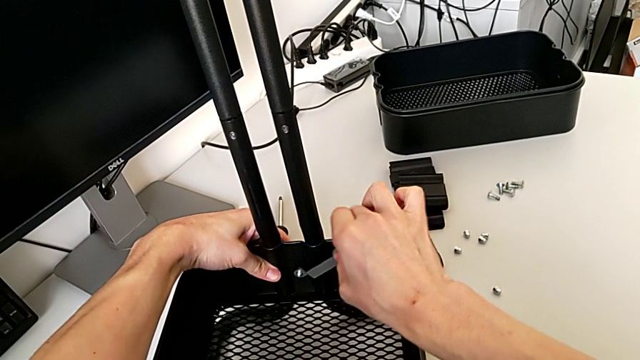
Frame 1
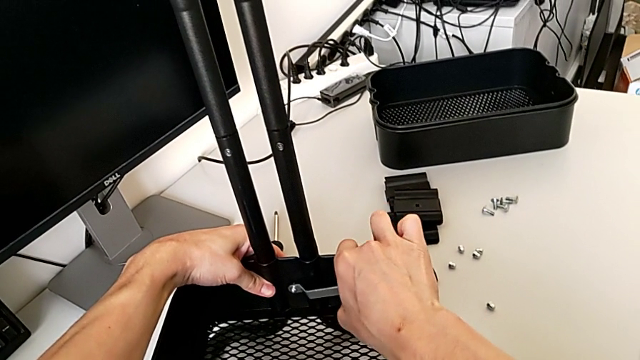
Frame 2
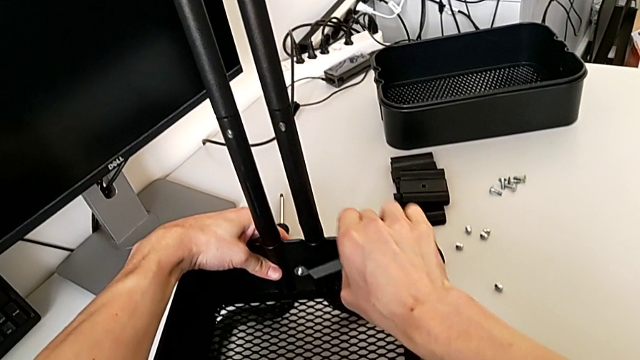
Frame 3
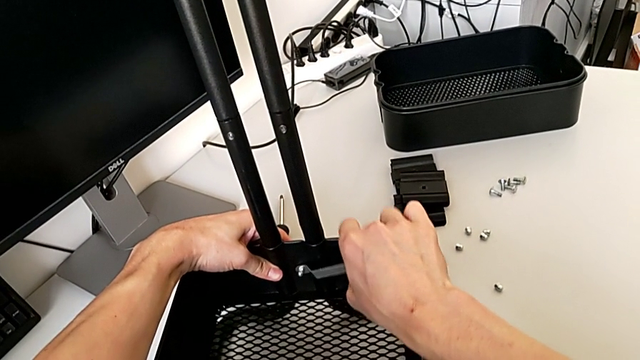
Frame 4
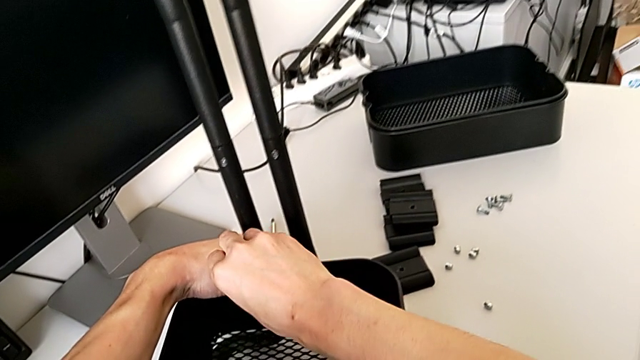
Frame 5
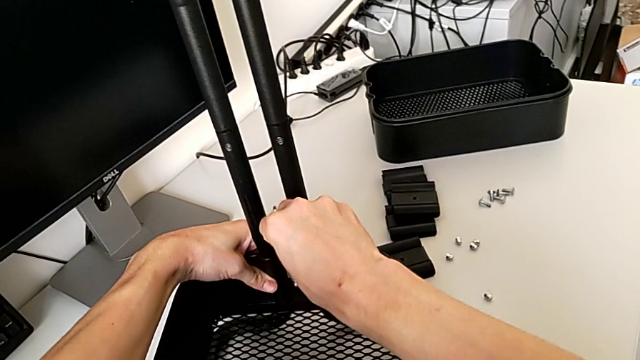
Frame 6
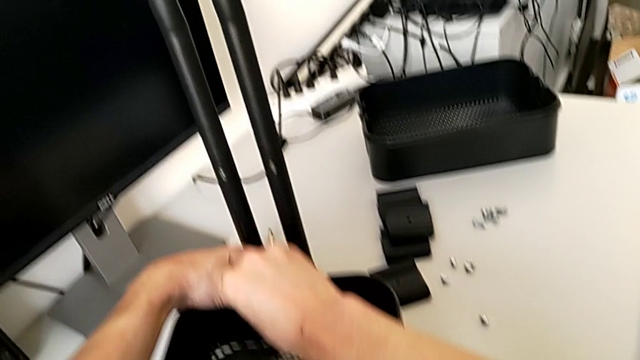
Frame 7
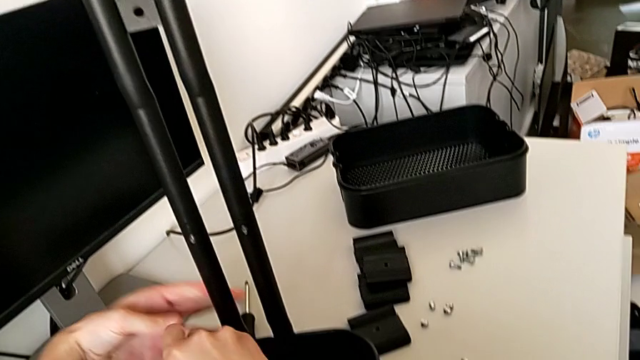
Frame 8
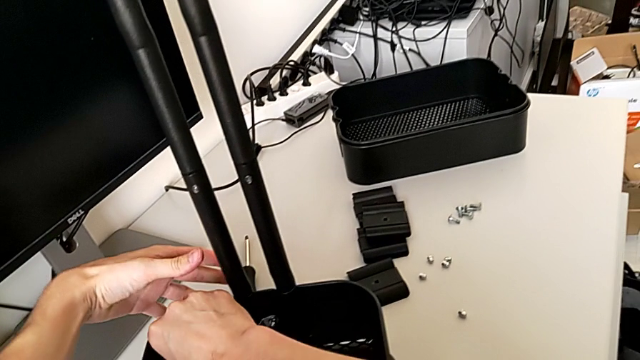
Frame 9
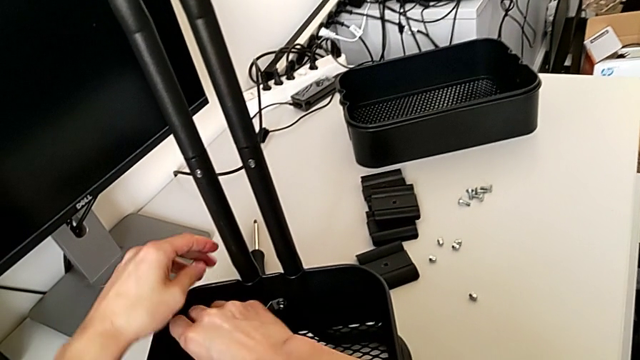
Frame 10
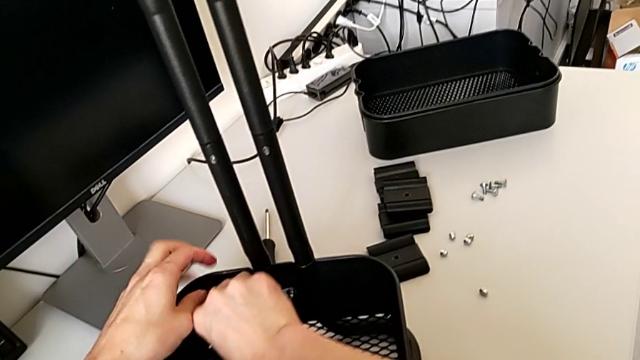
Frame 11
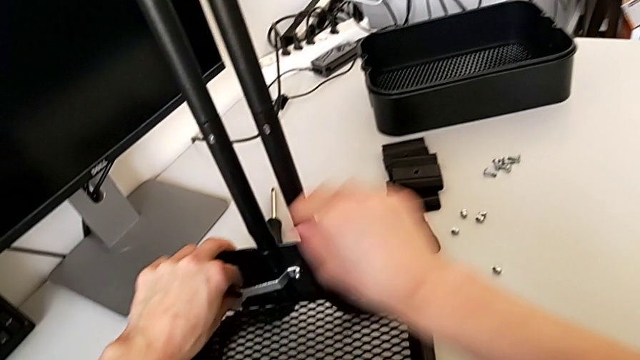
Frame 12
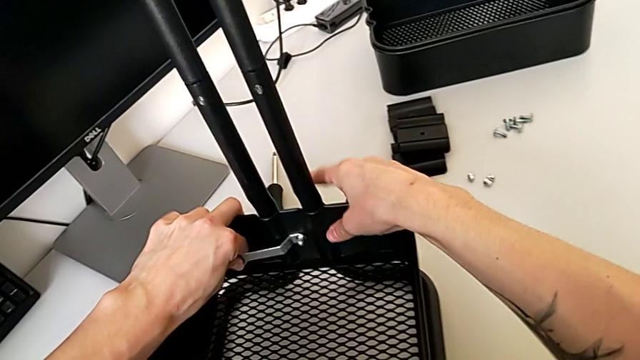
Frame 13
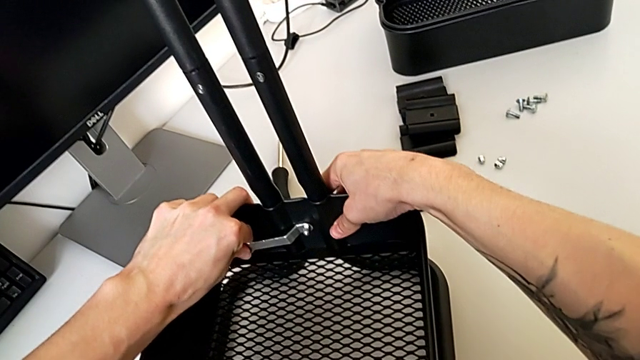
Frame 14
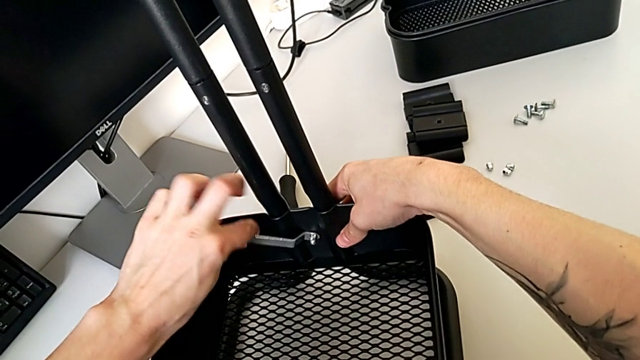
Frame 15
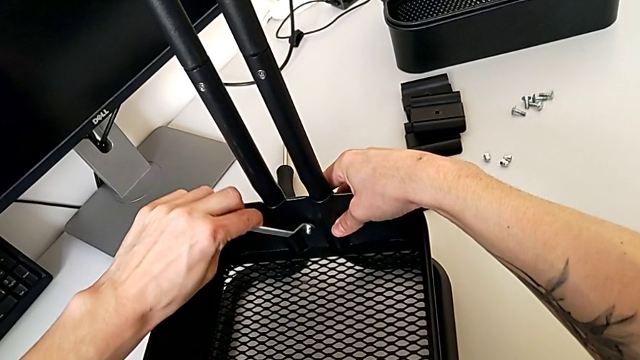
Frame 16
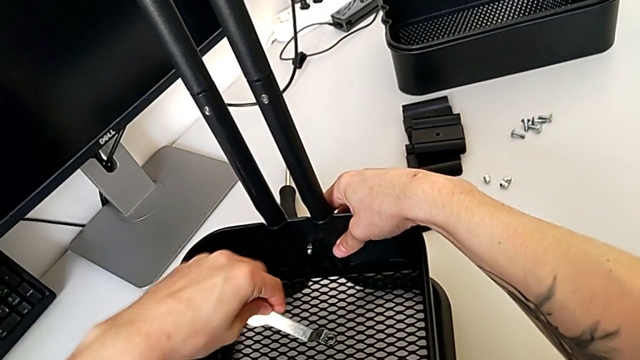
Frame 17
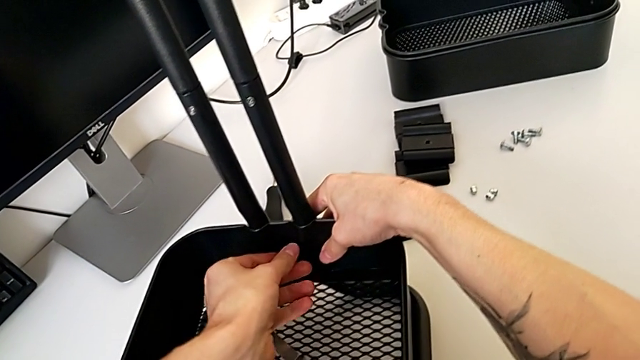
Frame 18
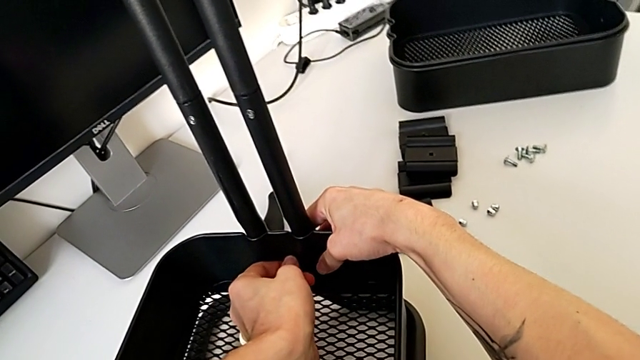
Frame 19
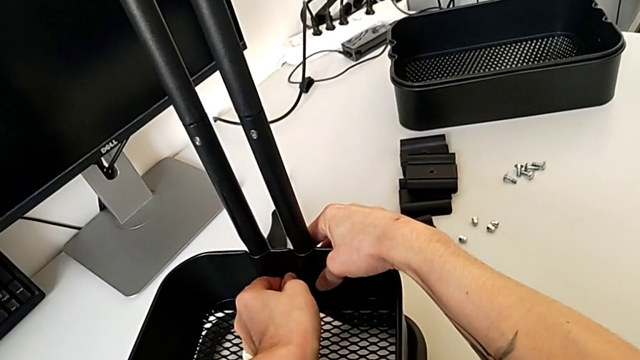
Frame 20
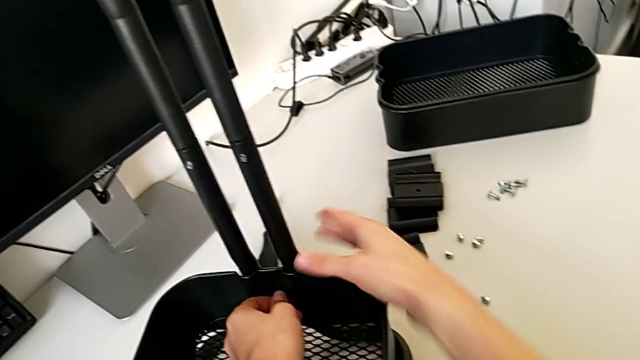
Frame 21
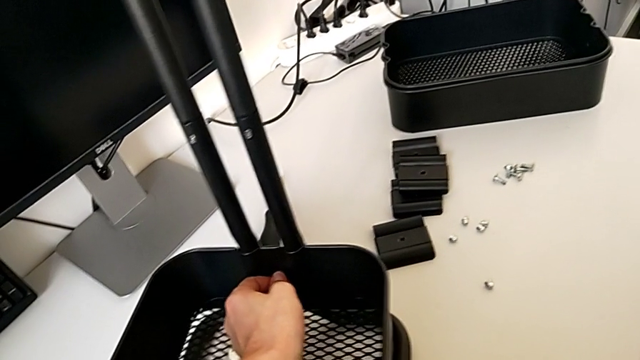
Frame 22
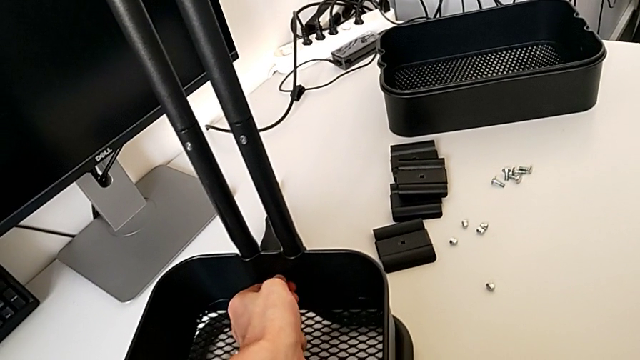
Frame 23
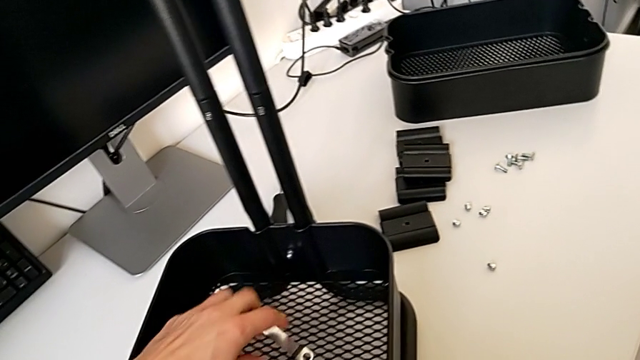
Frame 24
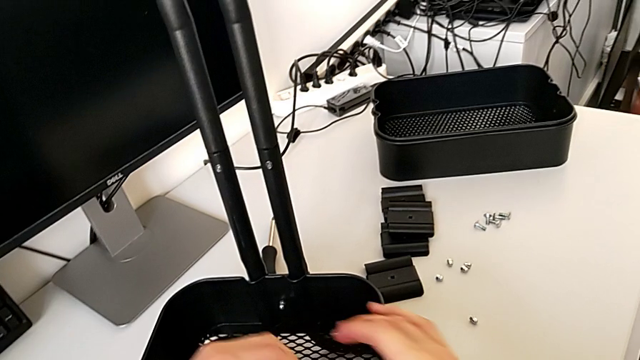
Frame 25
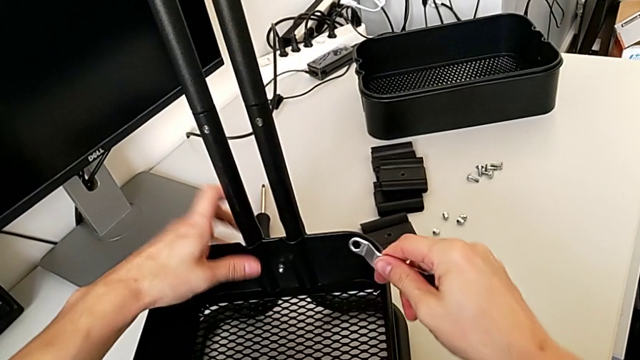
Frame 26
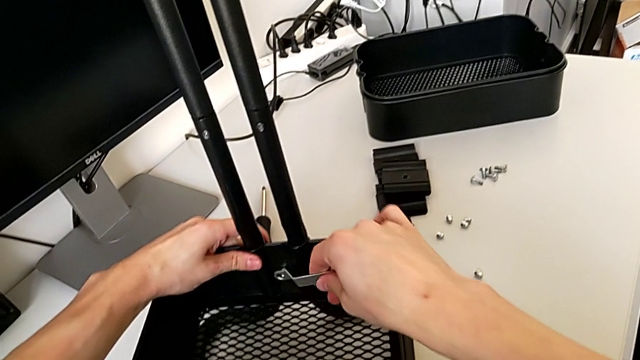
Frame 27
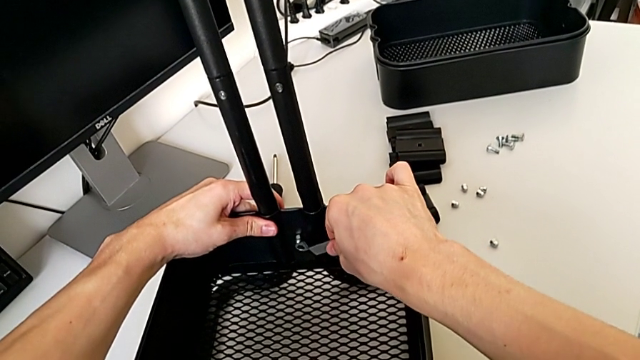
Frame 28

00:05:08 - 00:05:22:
The camera wearer is disassembling the bottom tray of the furniture. They unscrew the hexagon cap nut, withdraw the hexagonal wrench, place it, inspect the hexagon cap nut, grab the hexagonal wrench and insert it.

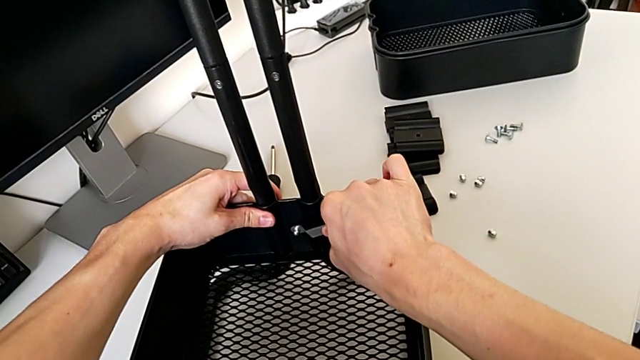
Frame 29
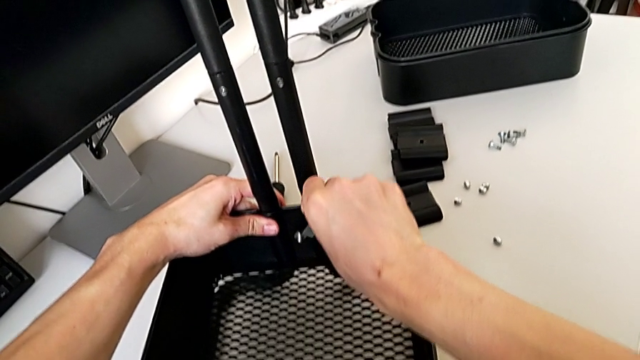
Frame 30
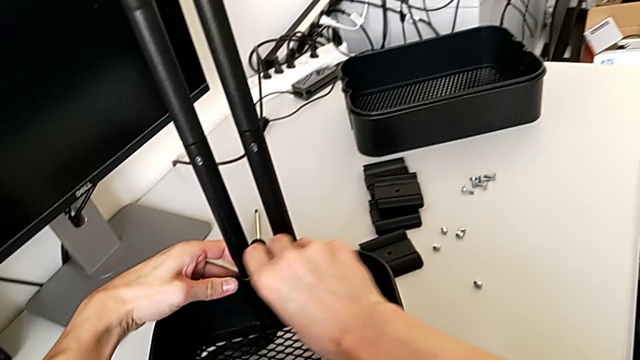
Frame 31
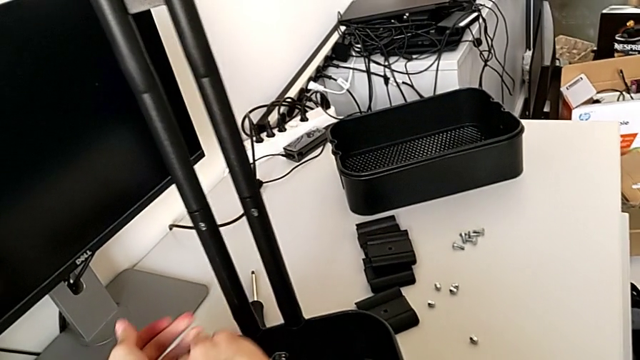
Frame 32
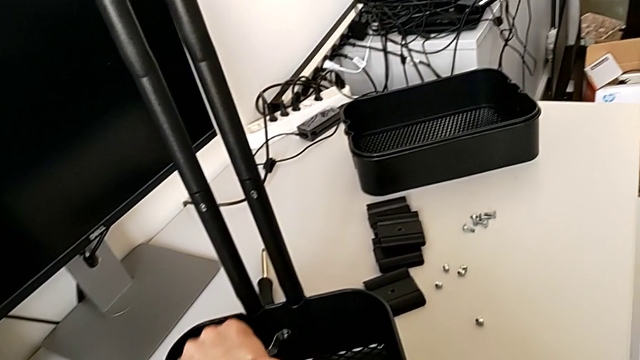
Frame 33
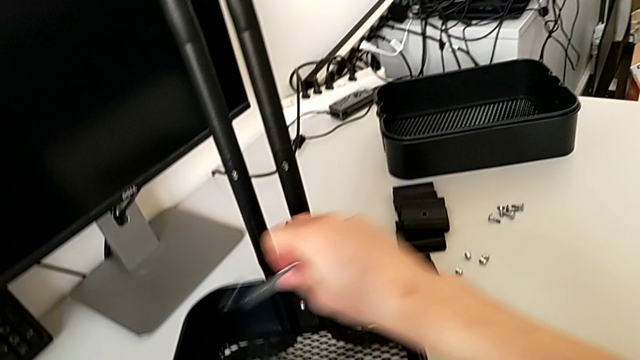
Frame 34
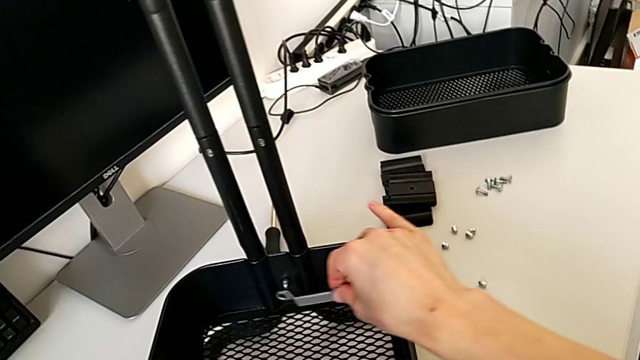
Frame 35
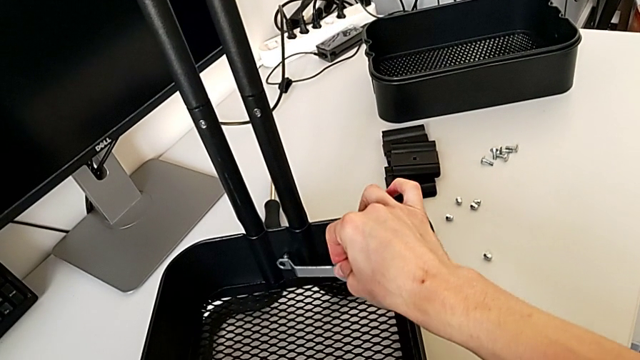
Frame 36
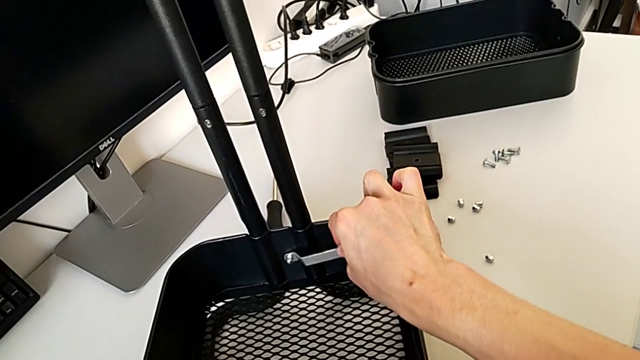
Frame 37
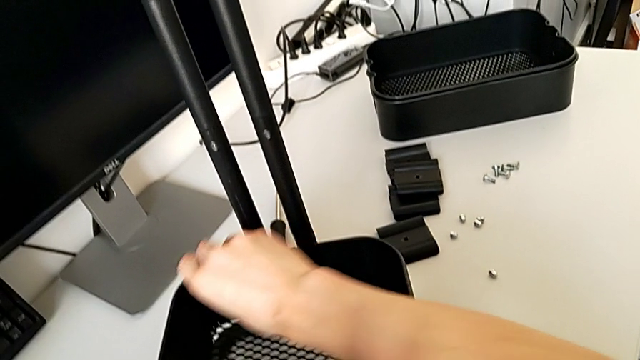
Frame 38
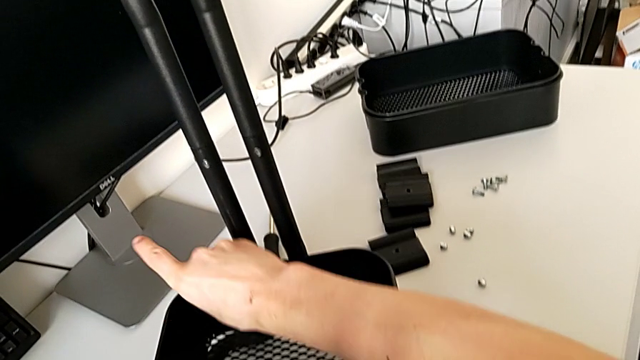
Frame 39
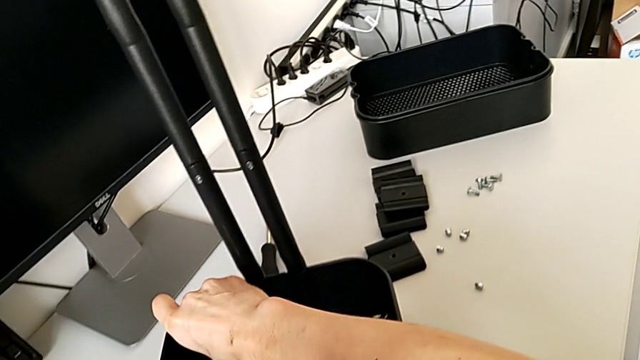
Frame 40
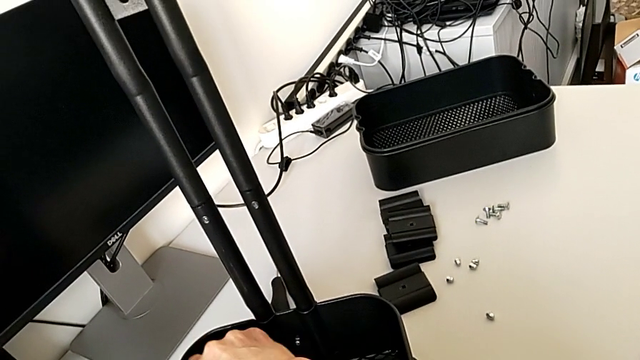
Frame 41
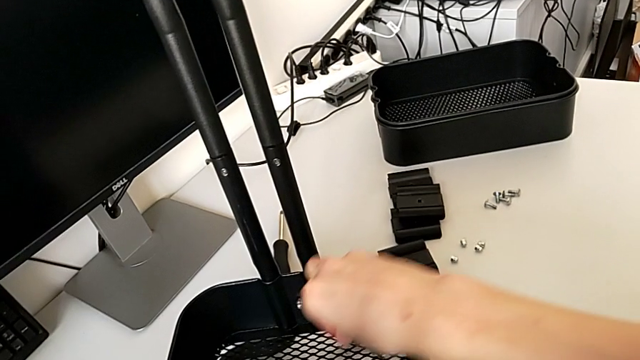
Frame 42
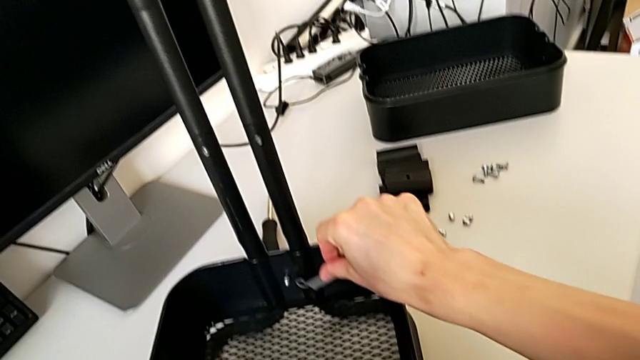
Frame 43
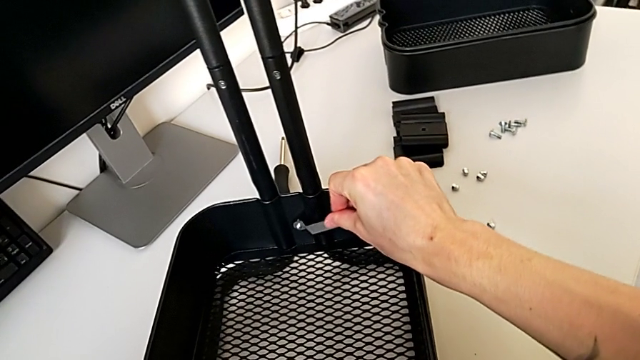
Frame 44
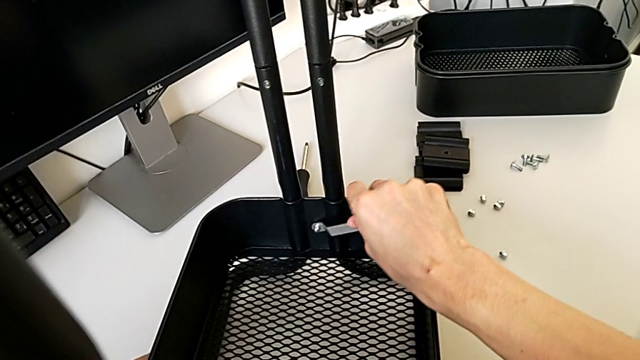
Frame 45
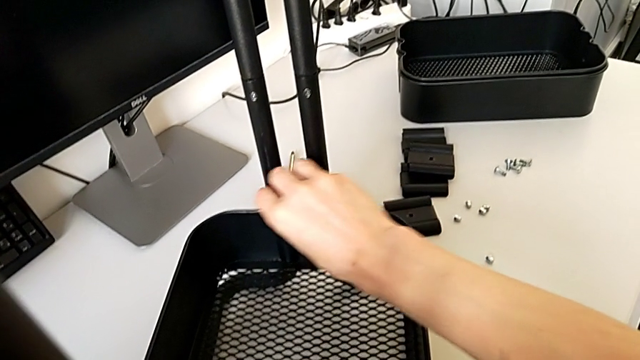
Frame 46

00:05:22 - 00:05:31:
The camera wearer is disassembling the bottom tray of the furniture. They unscrew the hexagon cap nut.
